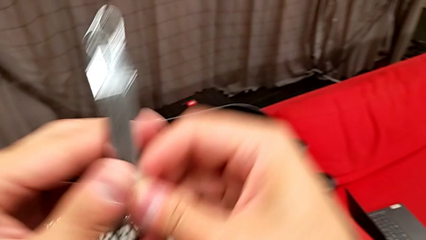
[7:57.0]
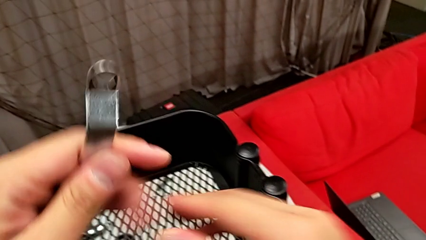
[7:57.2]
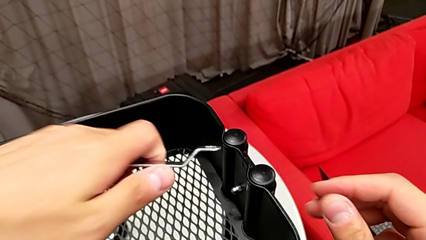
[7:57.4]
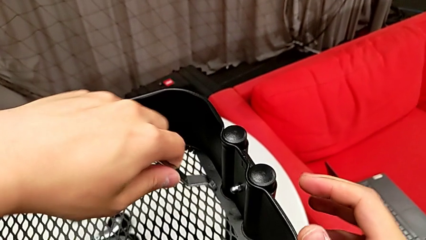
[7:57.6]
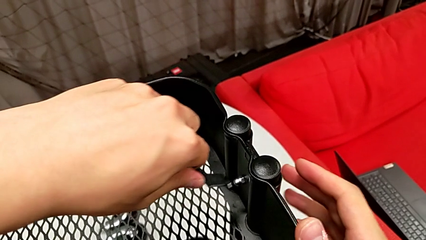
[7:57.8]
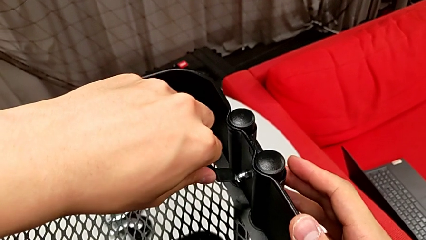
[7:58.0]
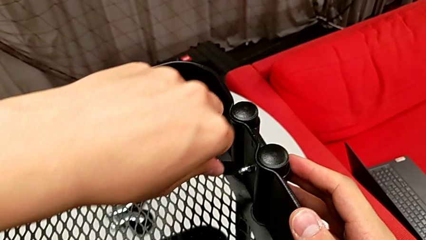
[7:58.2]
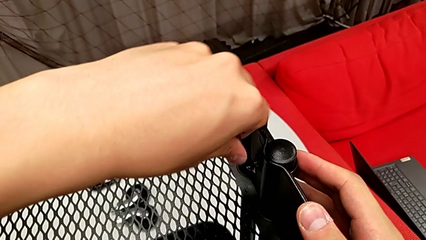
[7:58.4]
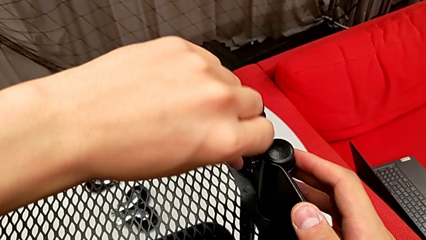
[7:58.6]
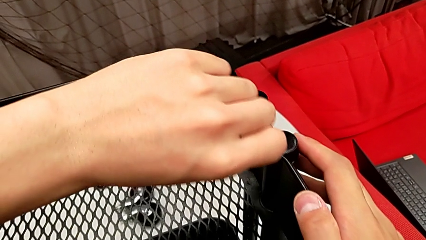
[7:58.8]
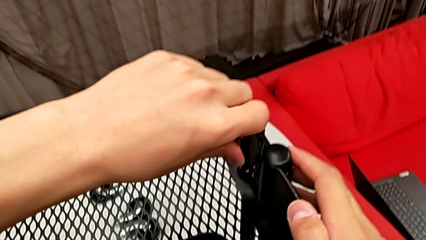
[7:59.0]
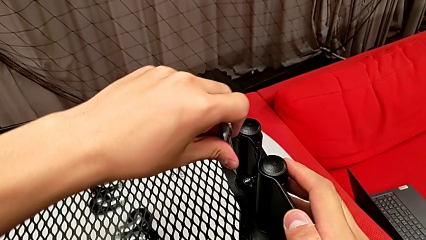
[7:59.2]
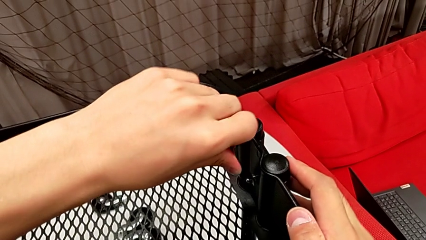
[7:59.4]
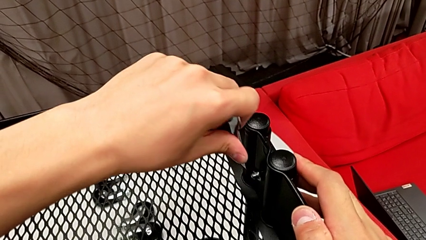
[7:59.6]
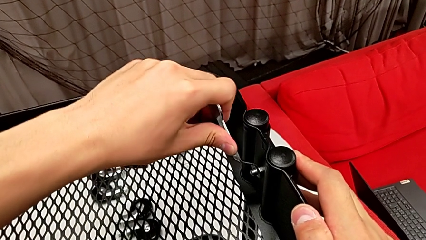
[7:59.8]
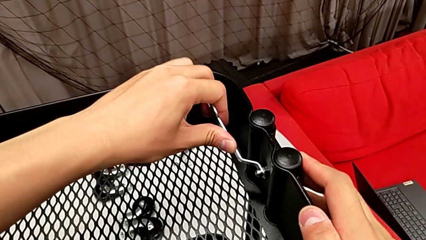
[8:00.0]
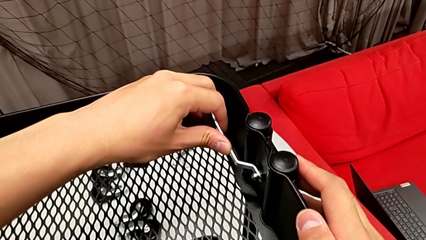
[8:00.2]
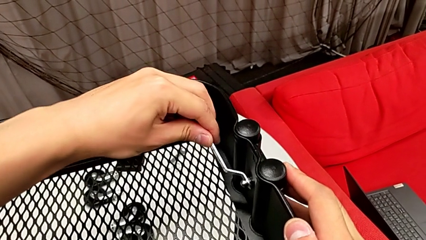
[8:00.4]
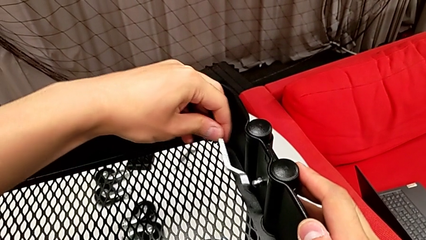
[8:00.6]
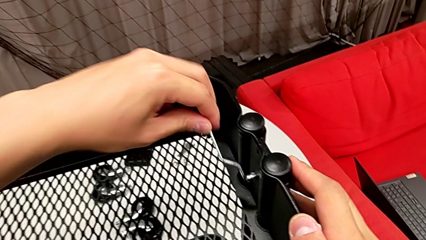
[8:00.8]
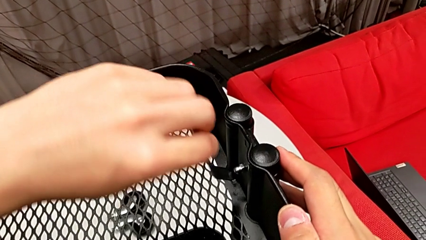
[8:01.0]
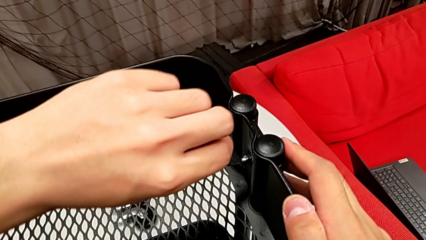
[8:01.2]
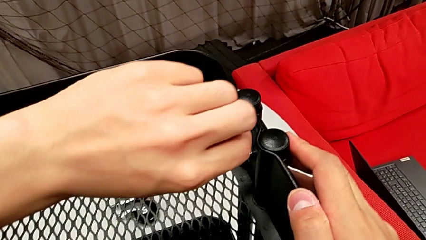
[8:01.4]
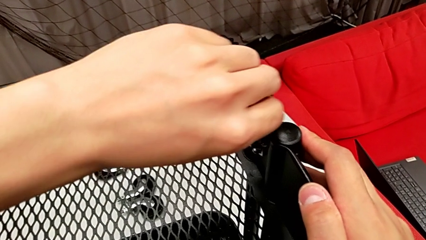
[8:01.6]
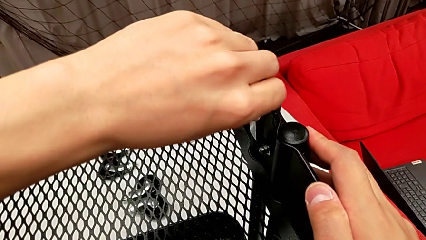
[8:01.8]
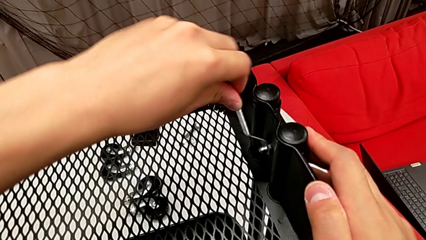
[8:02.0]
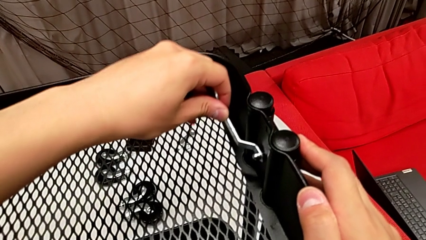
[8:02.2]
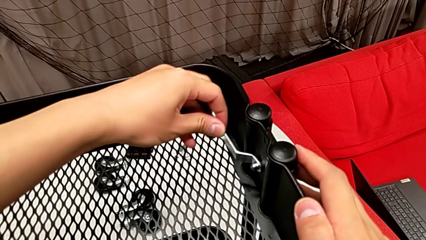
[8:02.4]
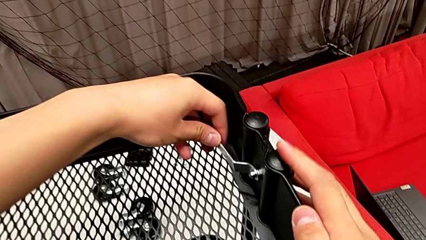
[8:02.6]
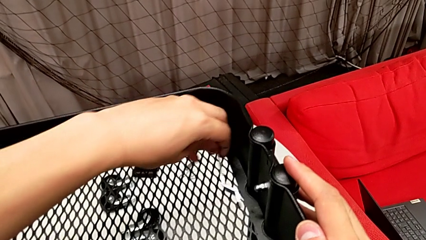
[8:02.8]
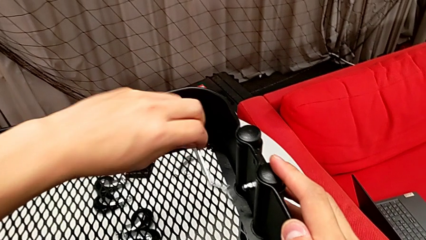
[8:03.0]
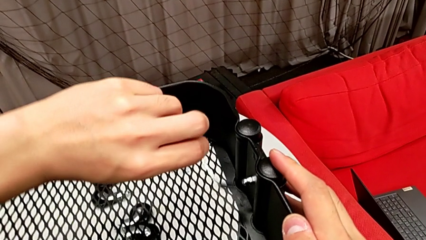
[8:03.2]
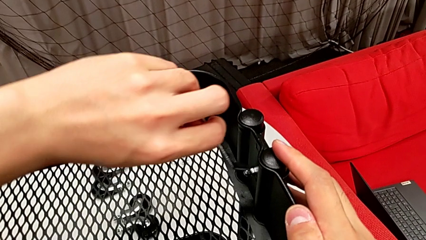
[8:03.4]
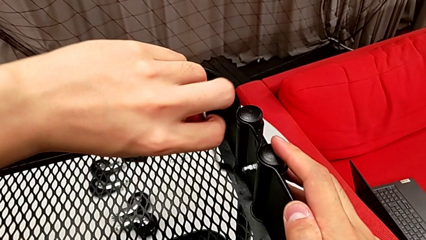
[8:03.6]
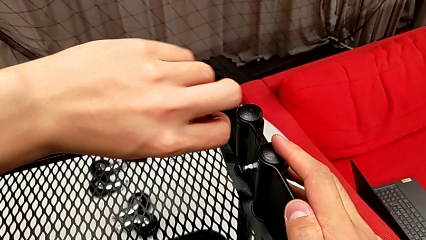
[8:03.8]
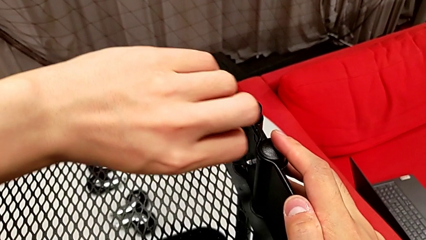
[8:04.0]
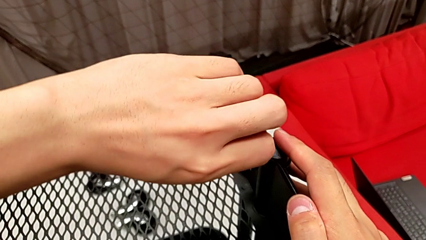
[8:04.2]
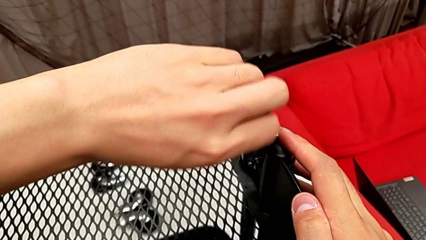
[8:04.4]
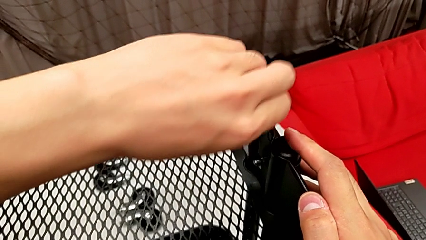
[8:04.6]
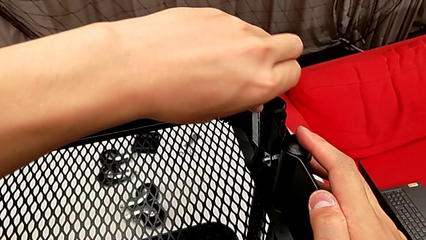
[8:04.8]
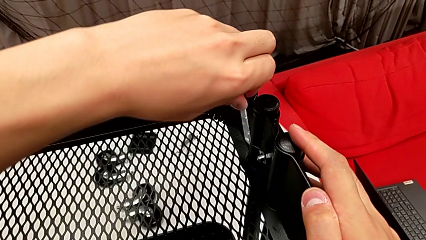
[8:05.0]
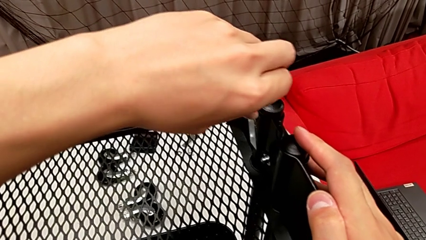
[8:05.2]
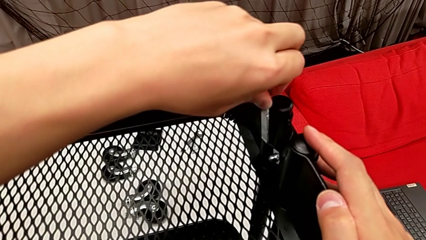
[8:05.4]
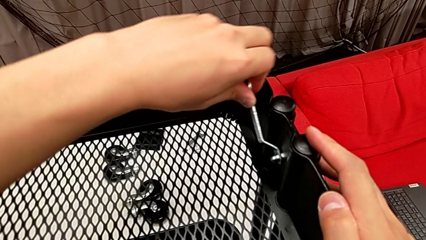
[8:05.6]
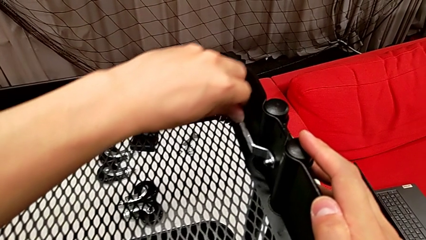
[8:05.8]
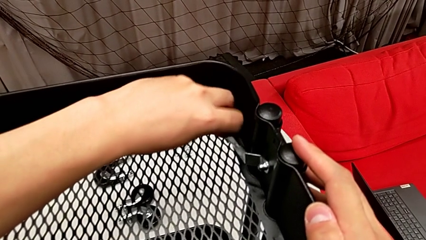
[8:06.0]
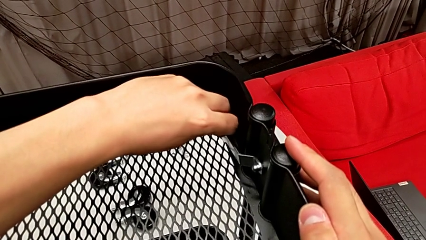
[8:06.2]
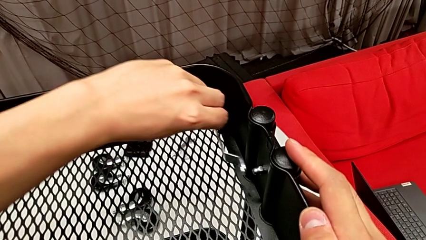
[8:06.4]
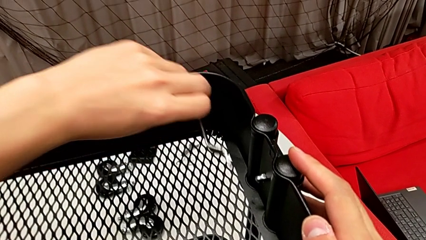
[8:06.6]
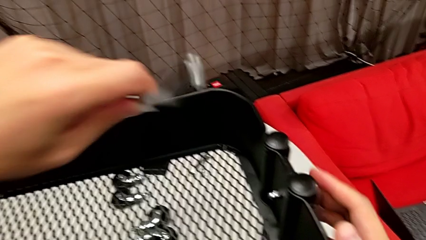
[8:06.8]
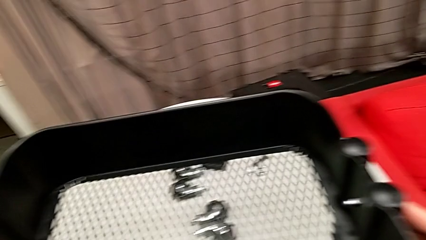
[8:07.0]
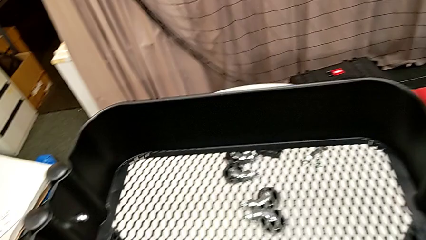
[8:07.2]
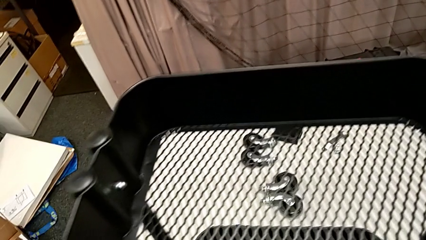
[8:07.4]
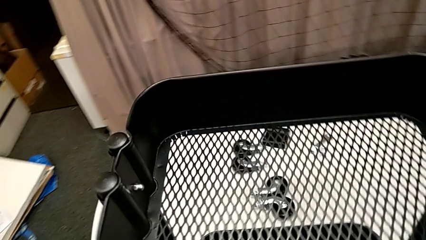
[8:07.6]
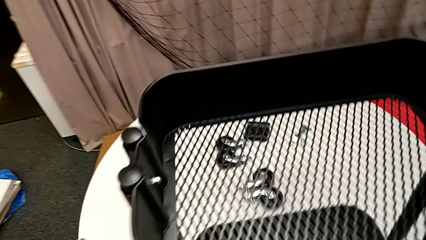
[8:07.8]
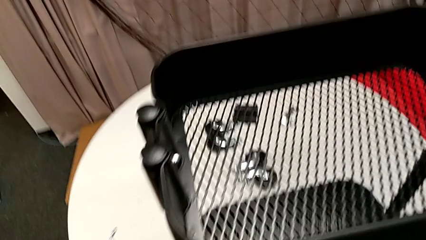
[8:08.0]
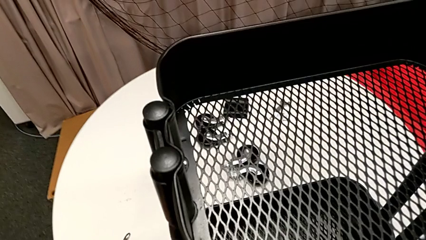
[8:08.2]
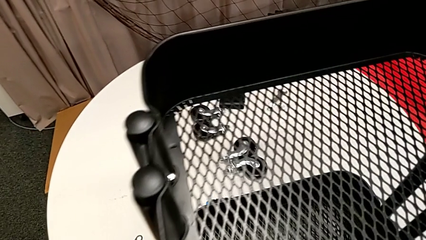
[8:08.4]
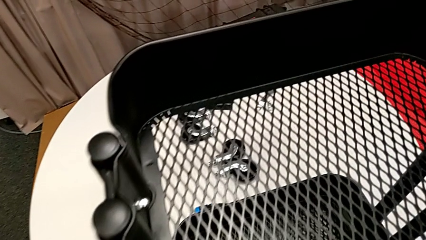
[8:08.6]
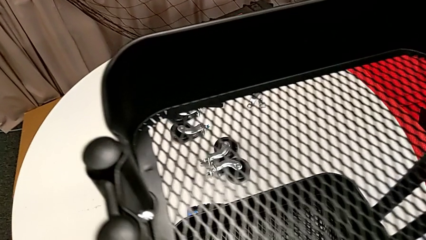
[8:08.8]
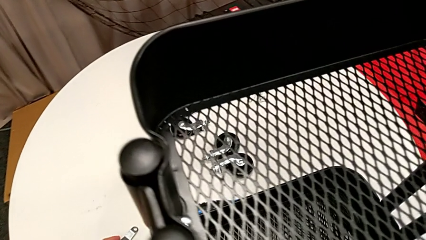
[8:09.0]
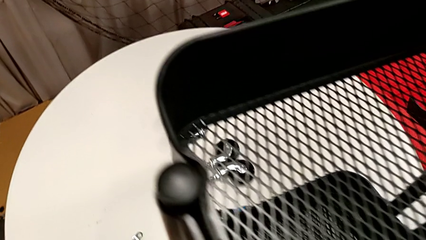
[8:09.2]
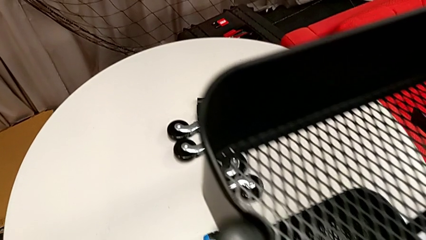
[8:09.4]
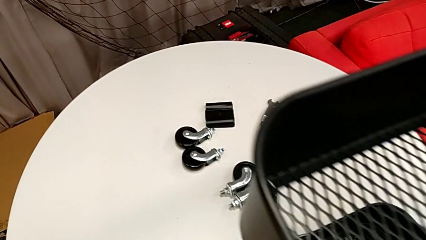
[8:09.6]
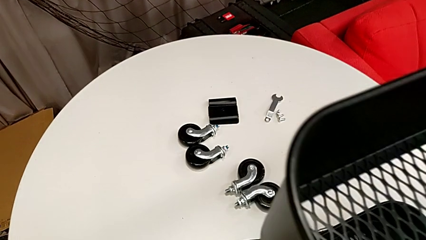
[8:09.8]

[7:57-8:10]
The camera wearer is screwing the top grid tray. They screw the third hexagon cap nut and place the spanner wrench.

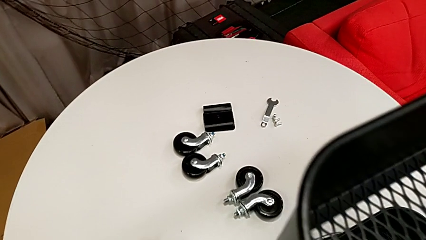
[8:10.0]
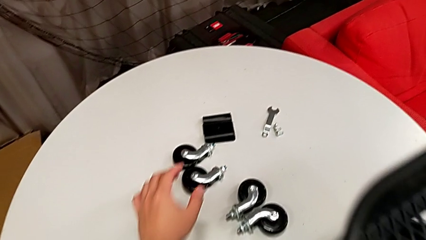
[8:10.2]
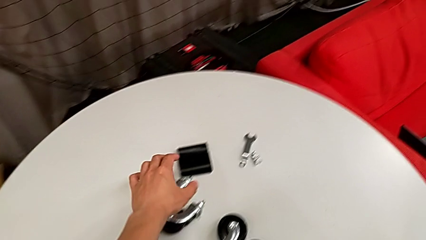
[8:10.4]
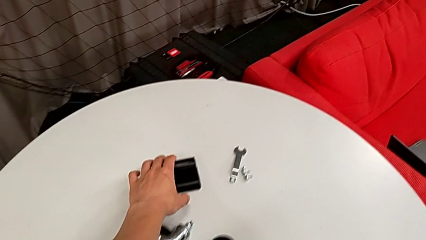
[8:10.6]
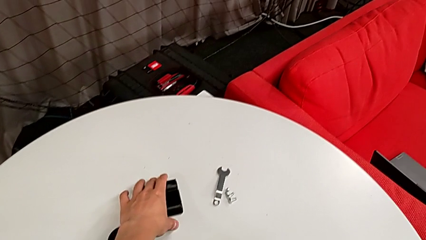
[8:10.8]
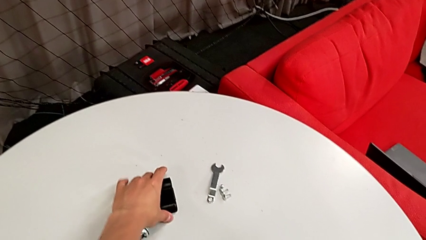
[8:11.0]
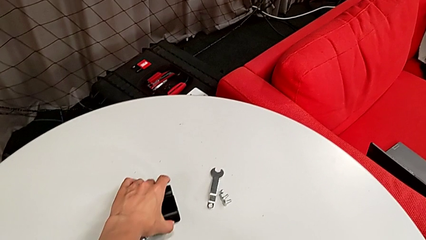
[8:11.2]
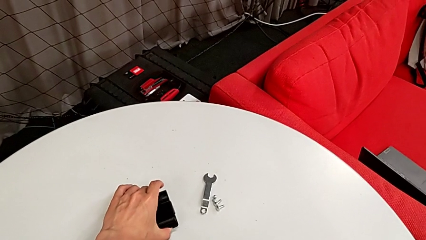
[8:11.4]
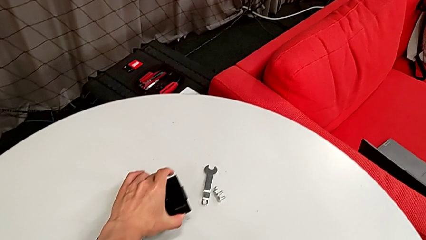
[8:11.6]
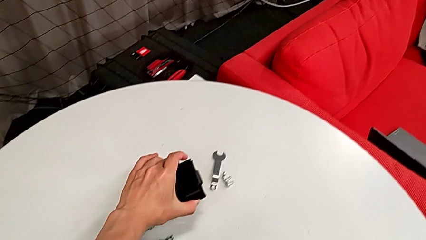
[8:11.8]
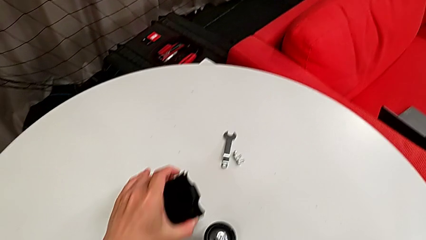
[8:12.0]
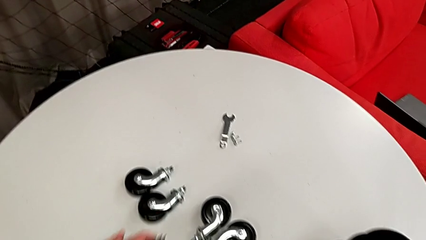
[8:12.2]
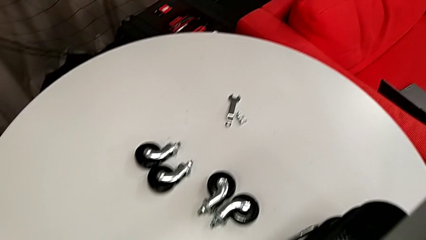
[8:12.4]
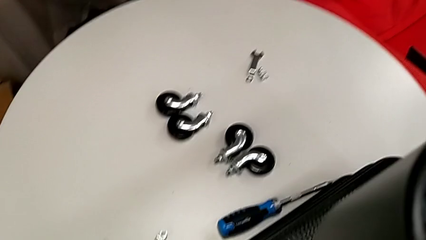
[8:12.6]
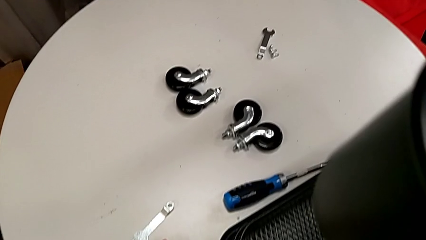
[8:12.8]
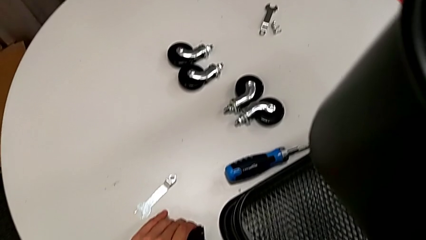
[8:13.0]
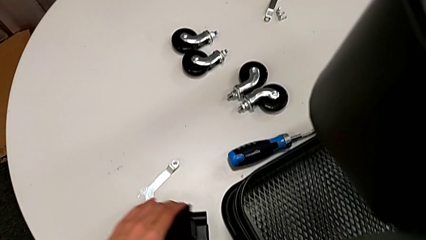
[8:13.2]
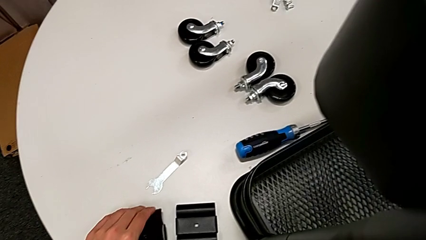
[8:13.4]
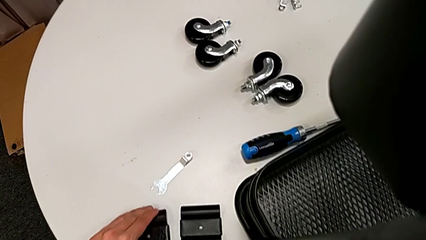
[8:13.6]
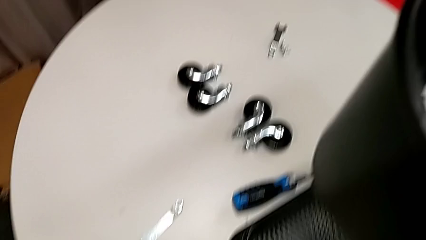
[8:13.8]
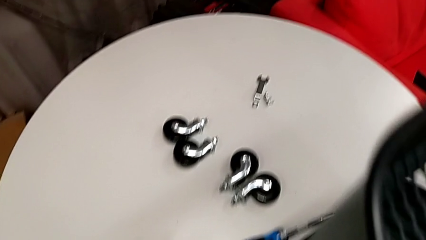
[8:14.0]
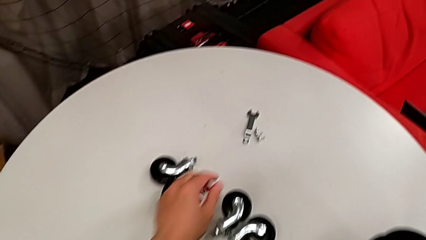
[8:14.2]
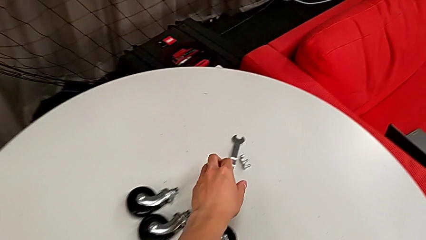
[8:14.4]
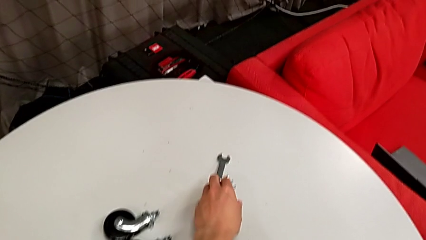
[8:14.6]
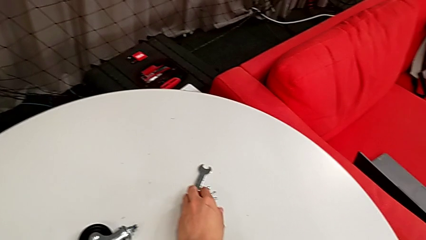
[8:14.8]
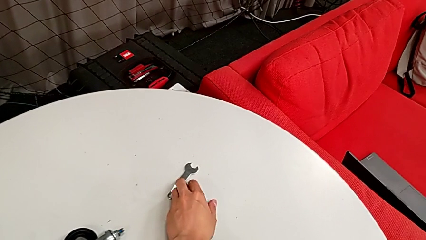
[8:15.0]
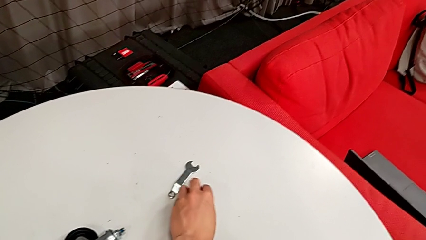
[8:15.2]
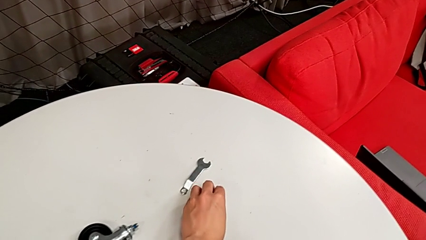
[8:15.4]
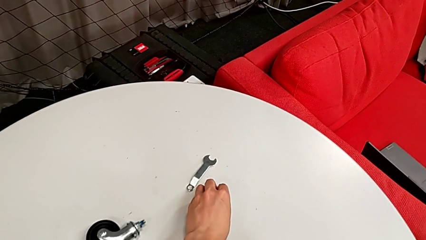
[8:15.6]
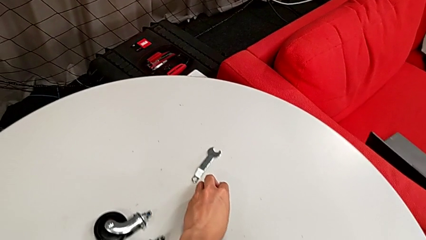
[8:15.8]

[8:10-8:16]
The camera wearer is screwing the middle grid tray. They grab the fifth bracket, place the black bracket and begin to grab the little bolt.
